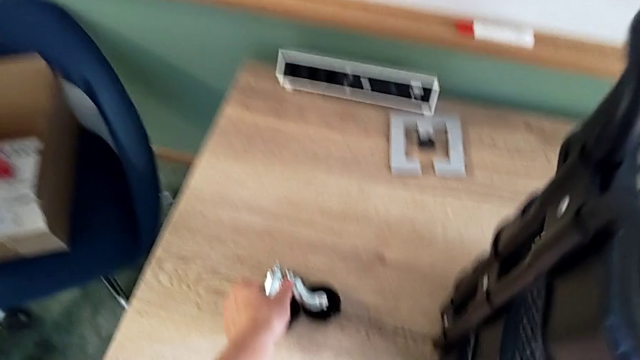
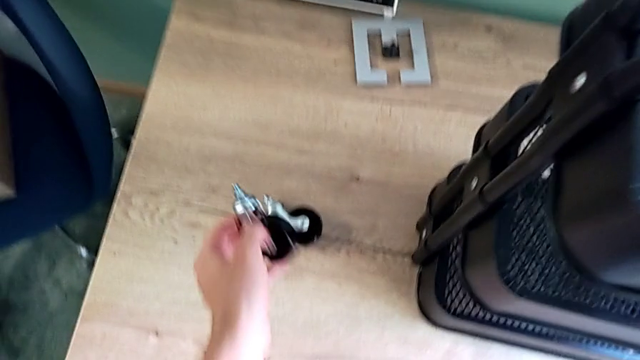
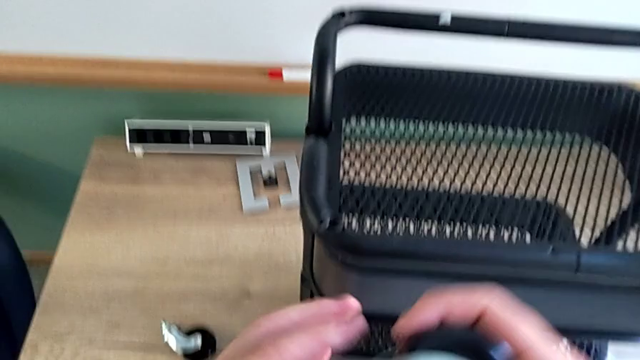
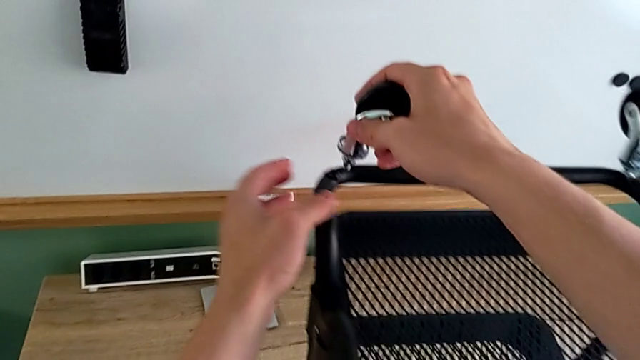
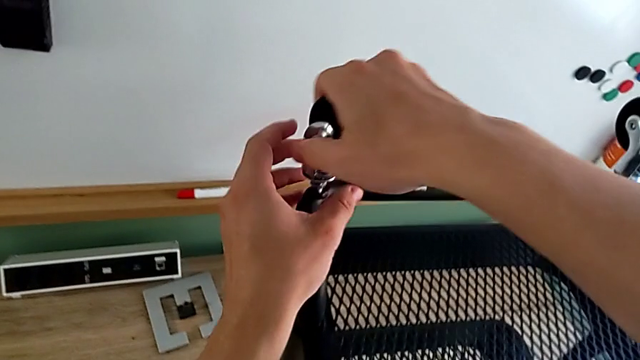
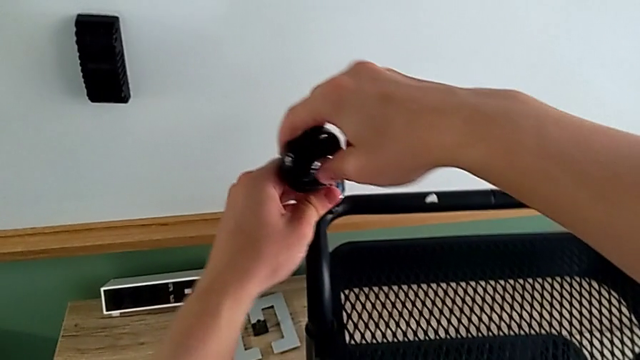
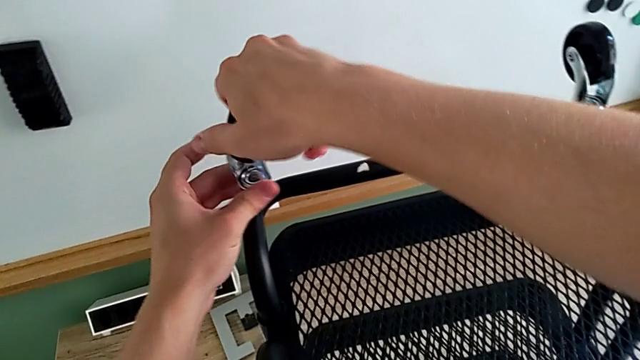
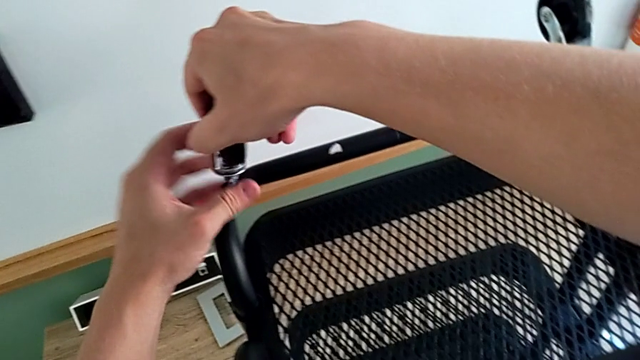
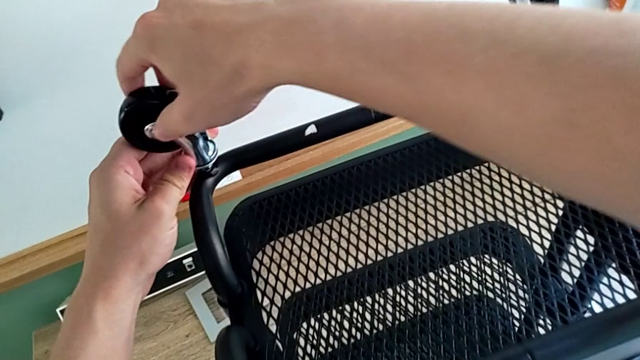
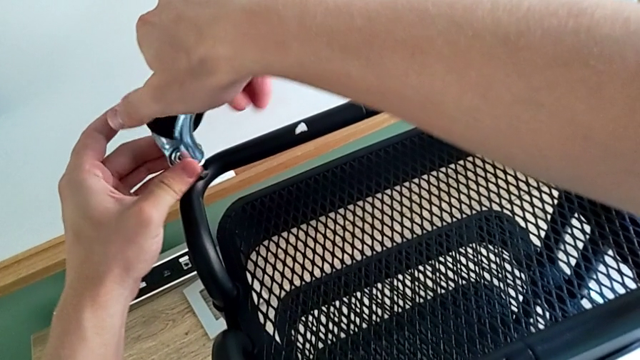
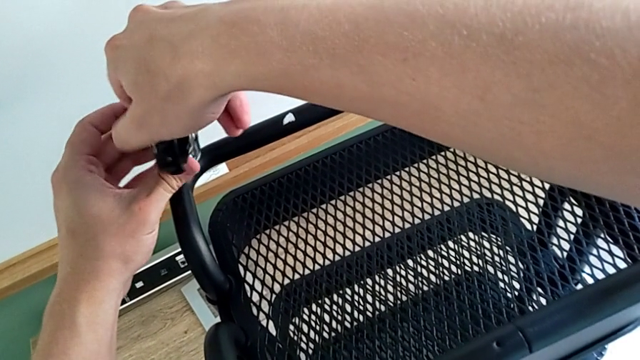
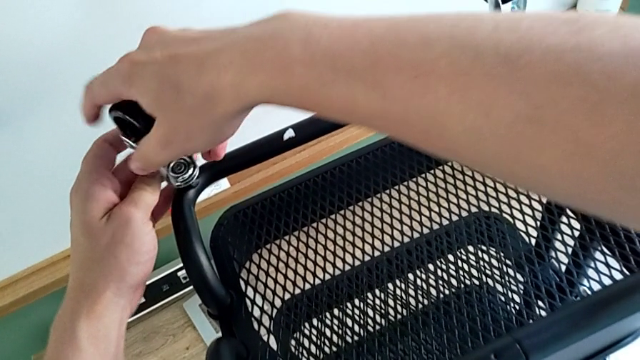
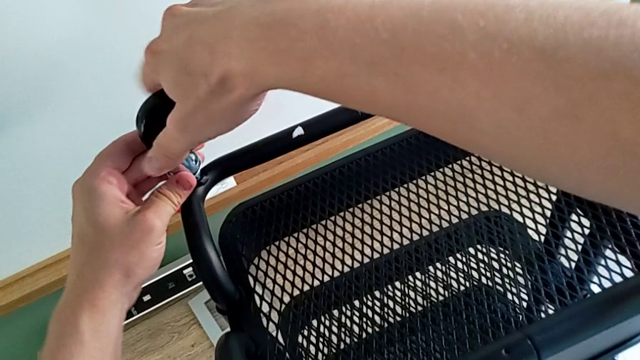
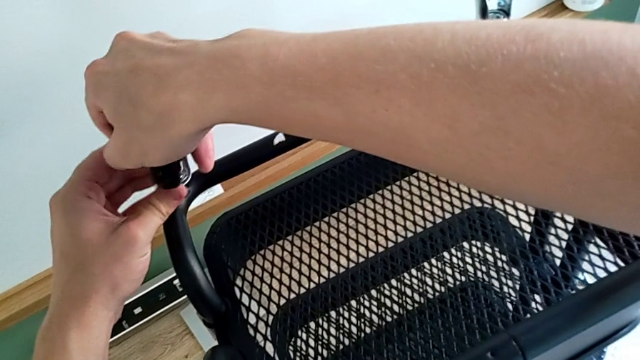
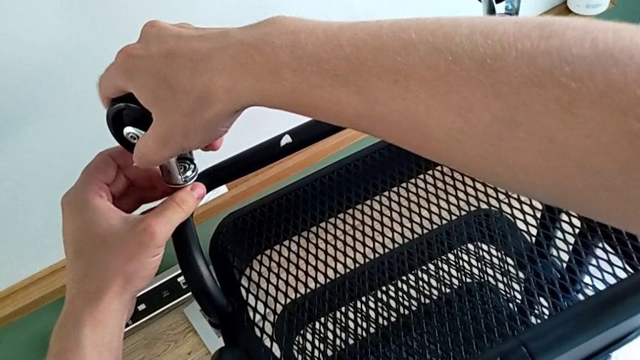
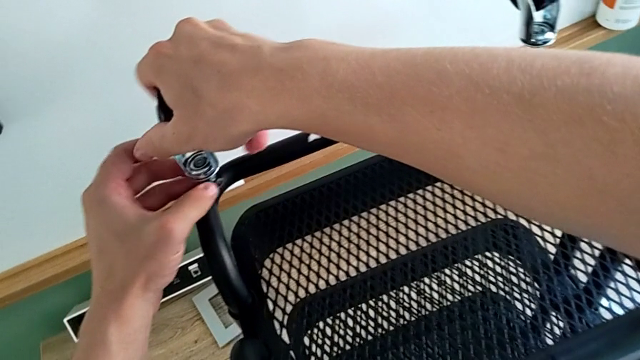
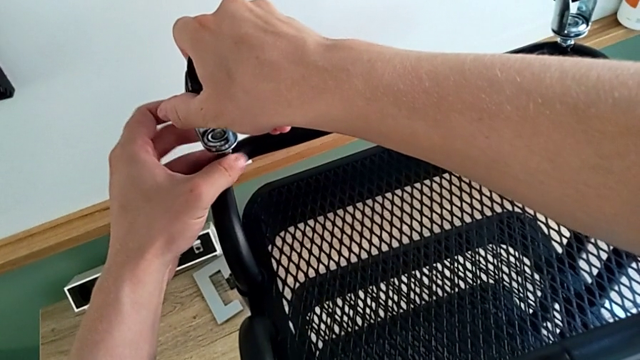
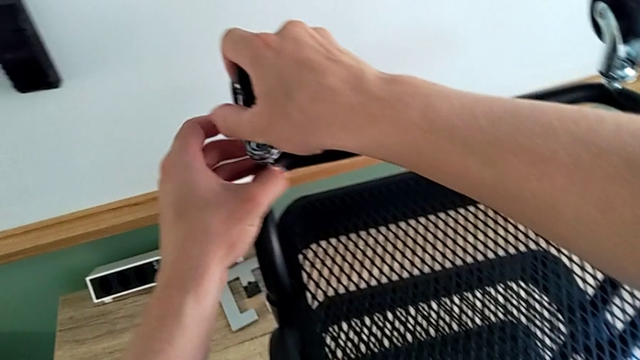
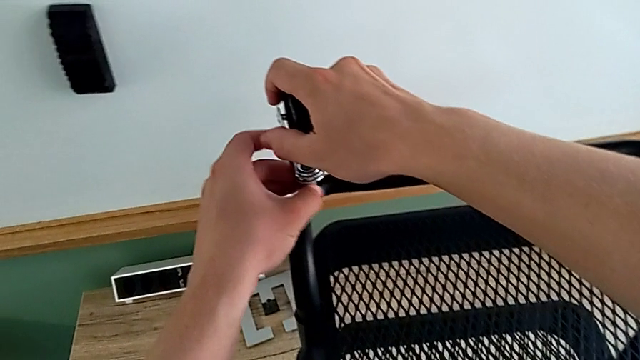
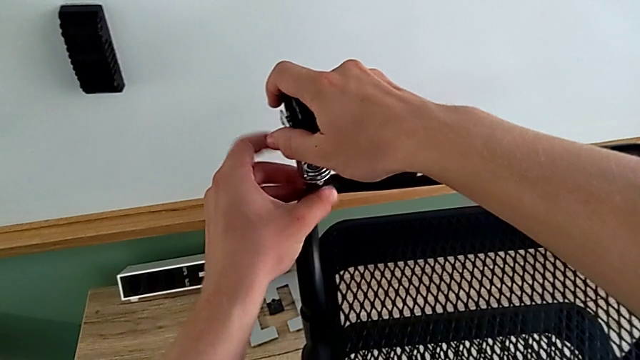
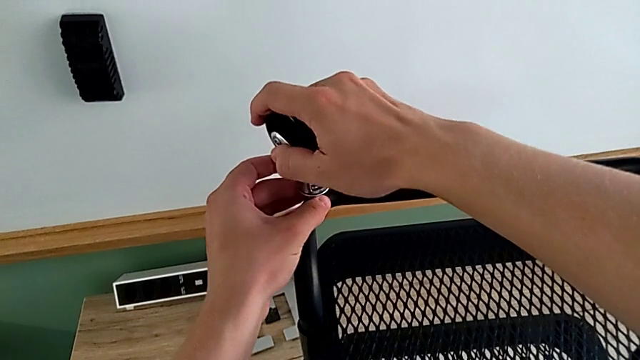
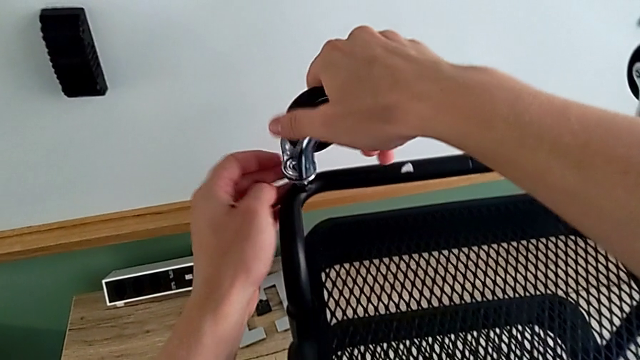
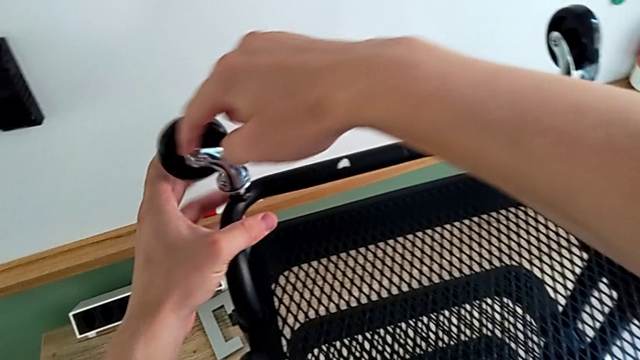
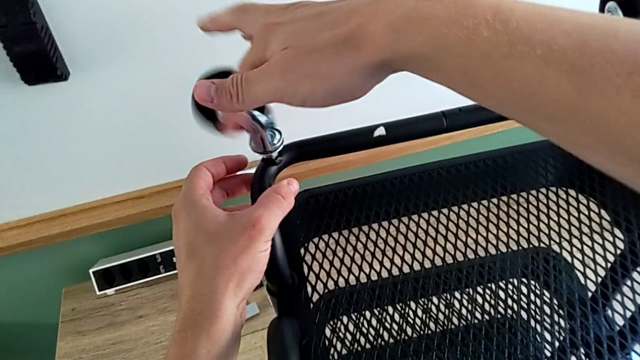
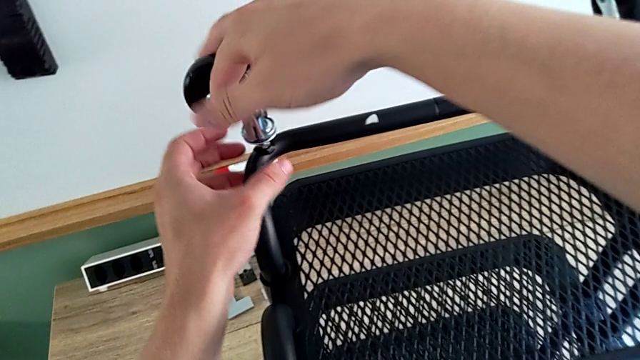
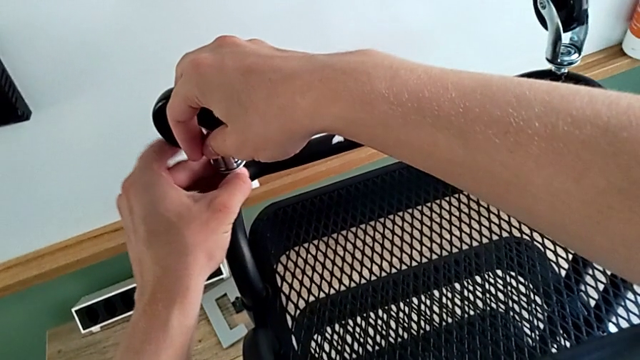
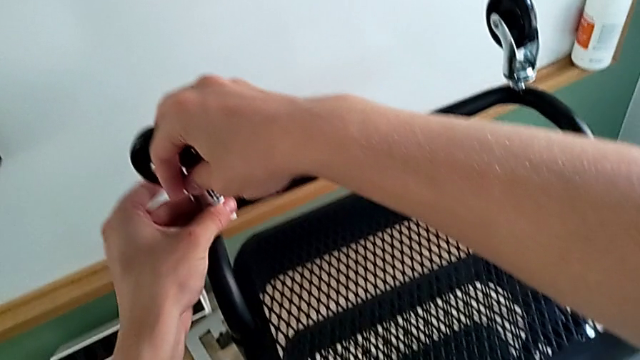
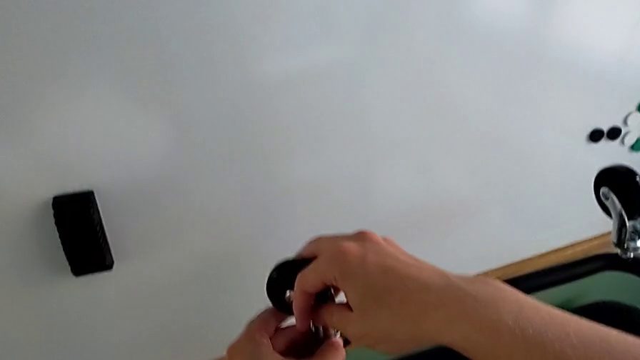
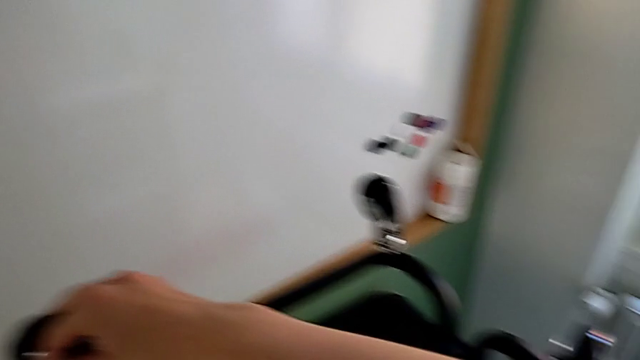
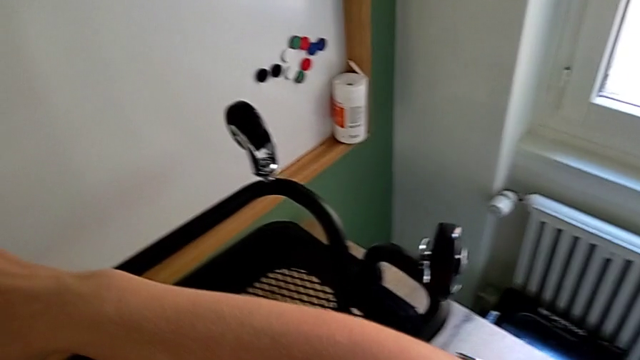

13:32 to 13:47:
The camera wearer is assembling the third wheel. They grab the third wheel and begin to screw it.

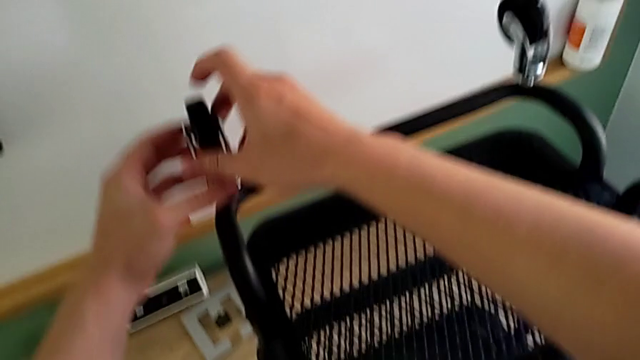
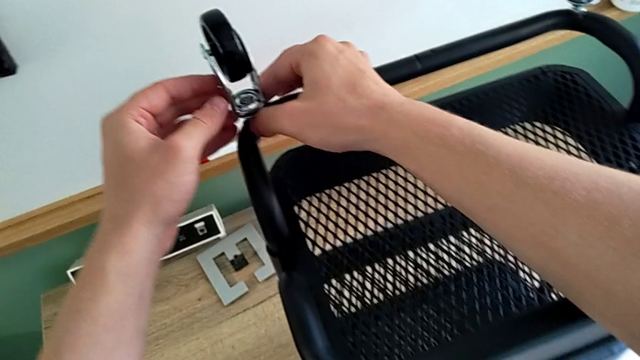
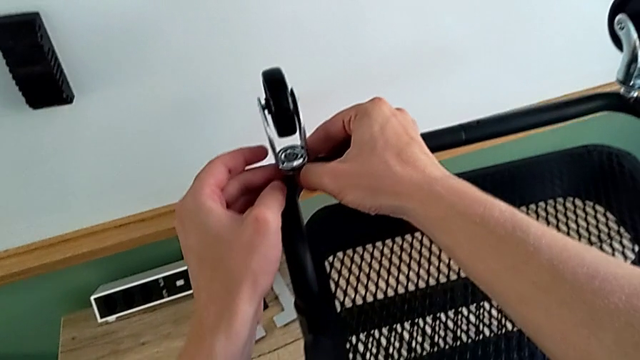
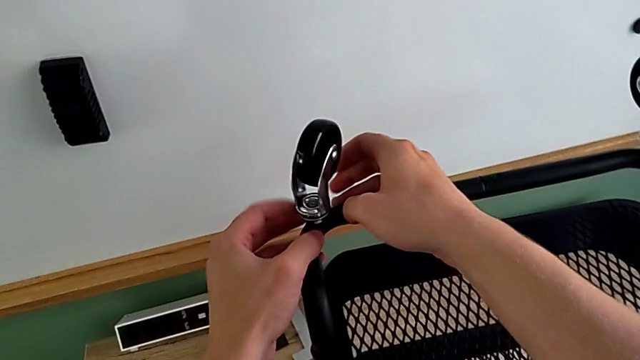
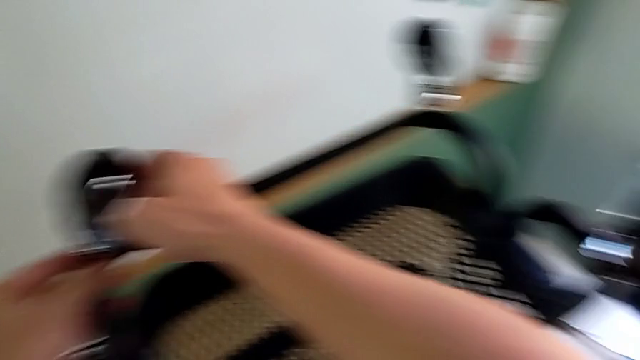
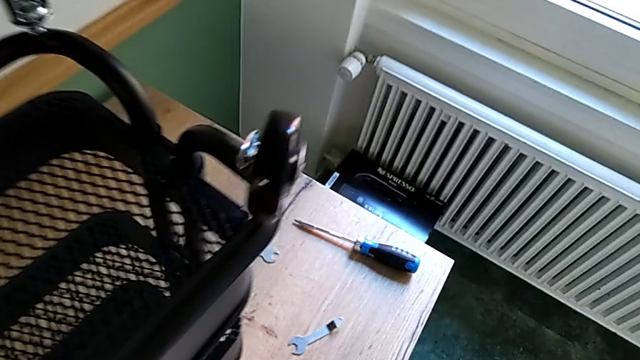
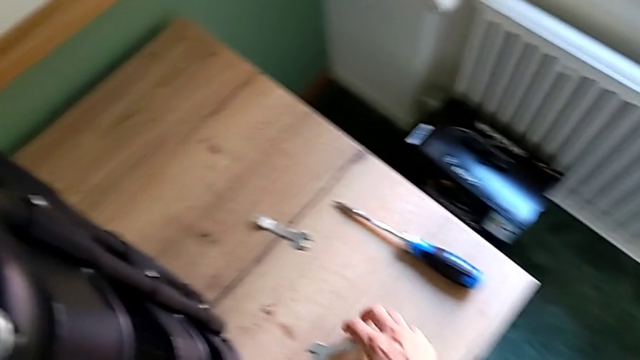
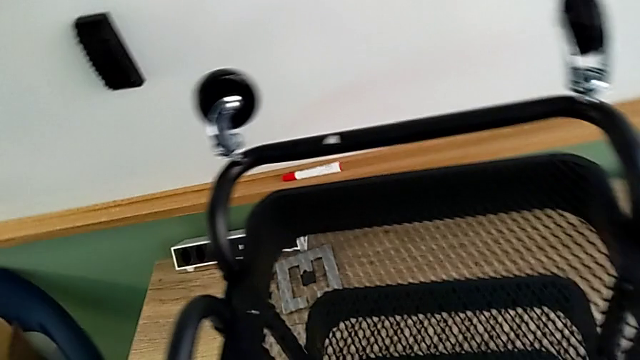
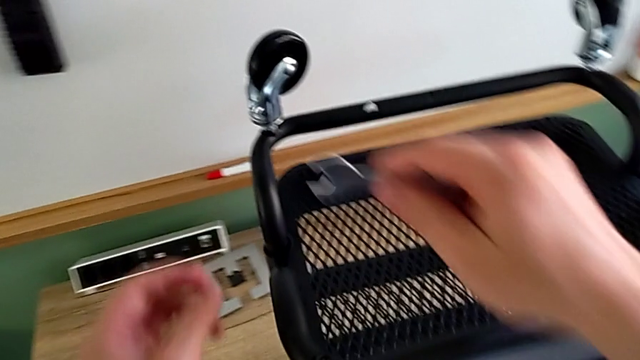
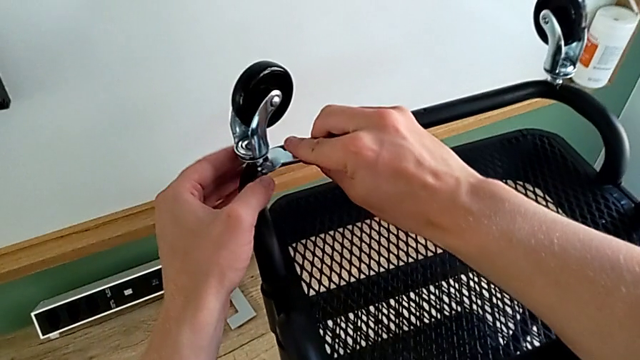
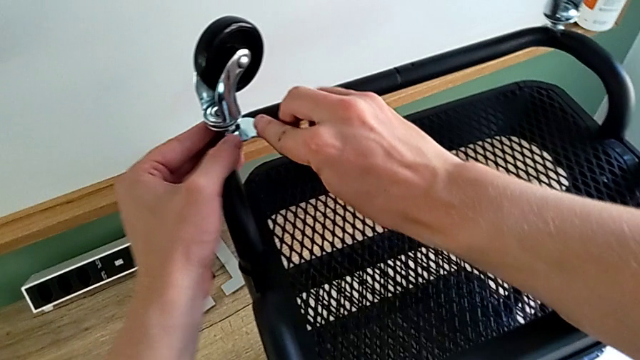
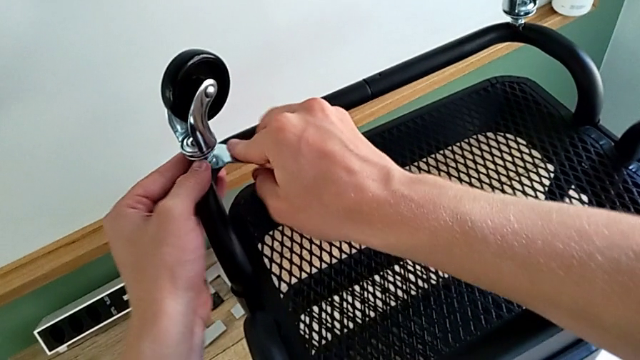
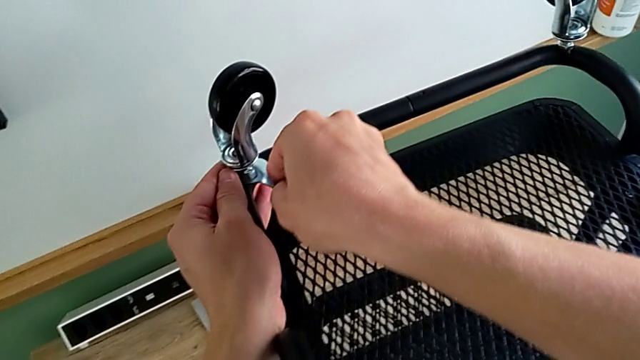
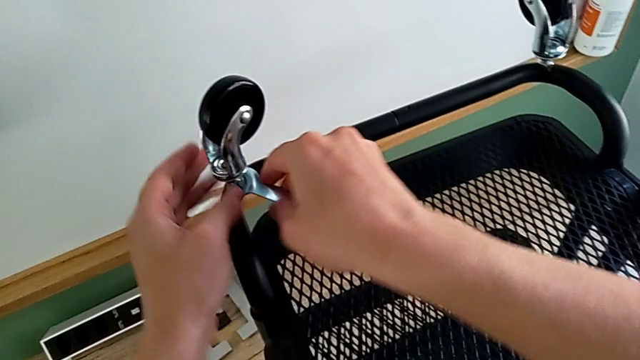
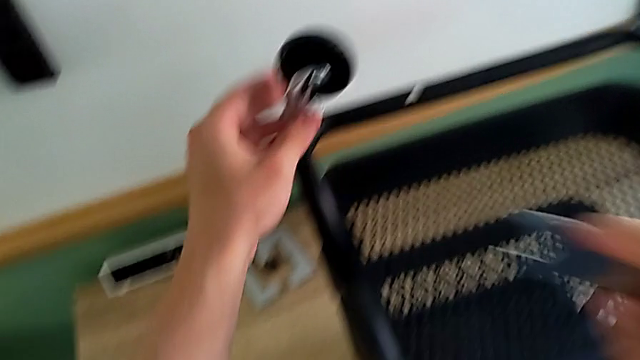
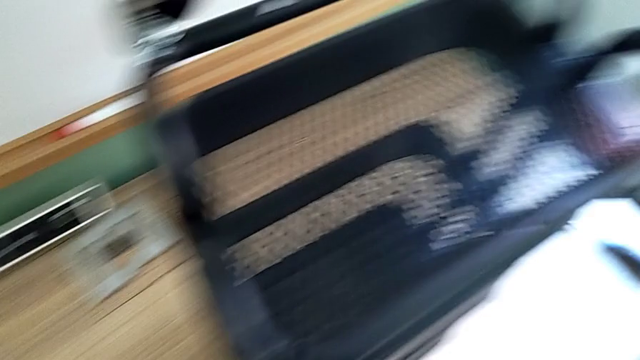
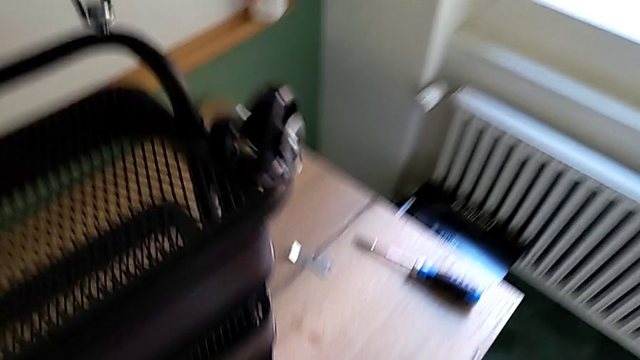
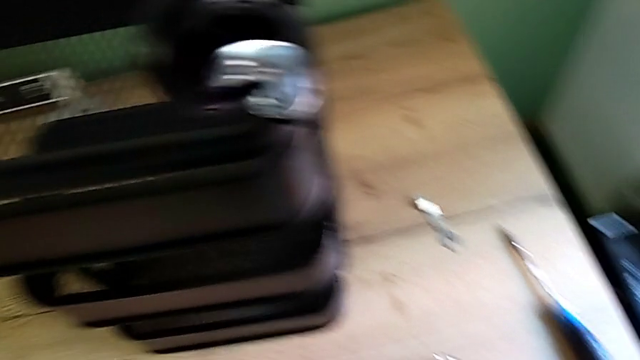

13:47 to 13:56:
The camera wearer is assembling the third wheel. They keep screwing the third wheel, grab the third spanner wrench and screw the third wheel.
